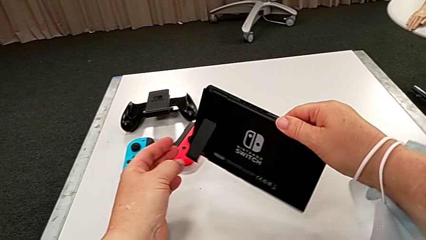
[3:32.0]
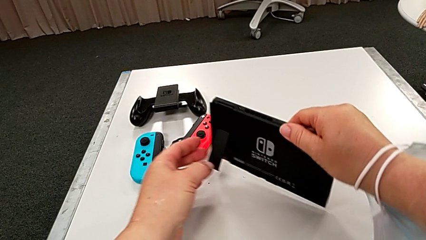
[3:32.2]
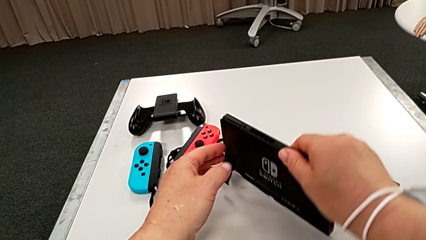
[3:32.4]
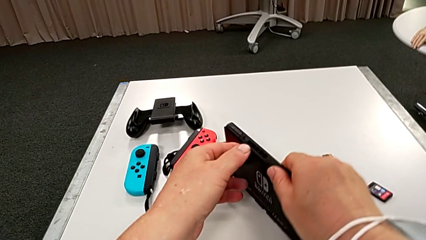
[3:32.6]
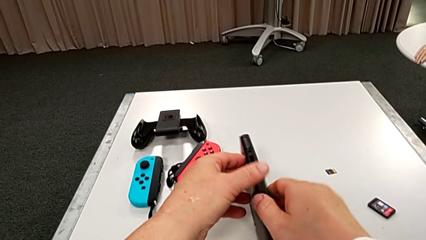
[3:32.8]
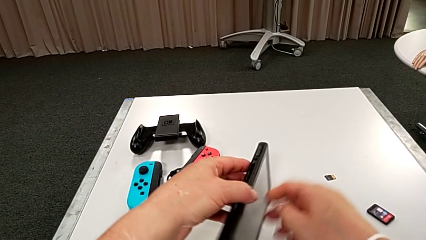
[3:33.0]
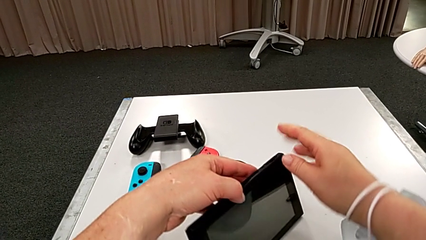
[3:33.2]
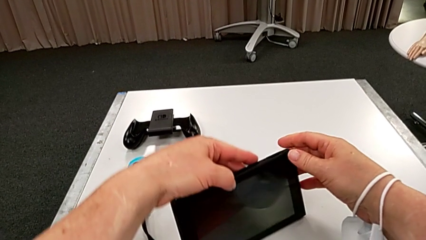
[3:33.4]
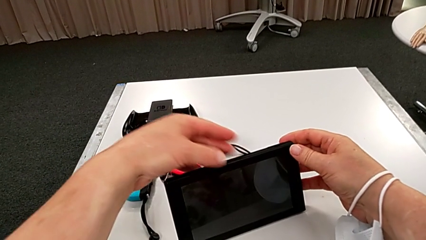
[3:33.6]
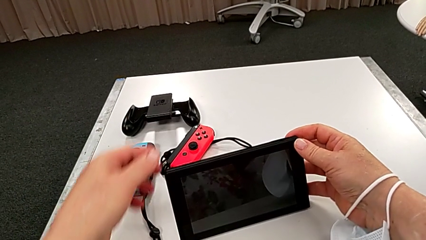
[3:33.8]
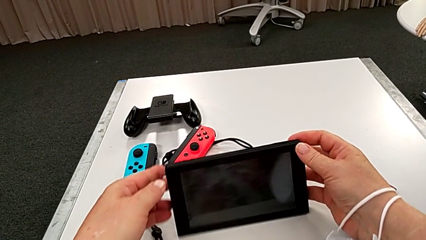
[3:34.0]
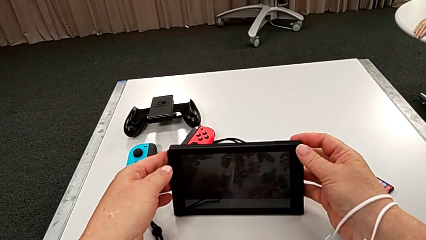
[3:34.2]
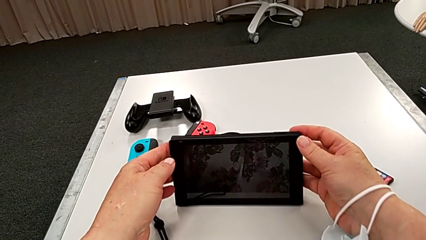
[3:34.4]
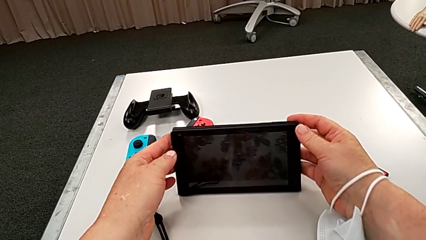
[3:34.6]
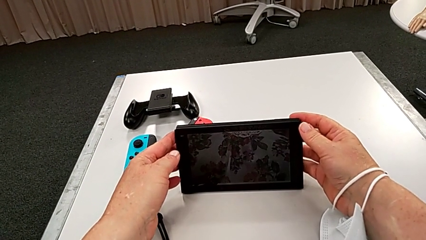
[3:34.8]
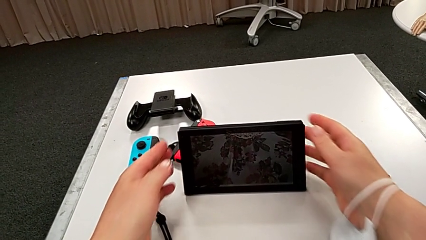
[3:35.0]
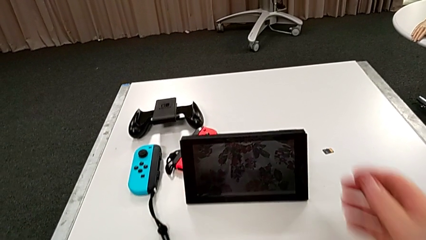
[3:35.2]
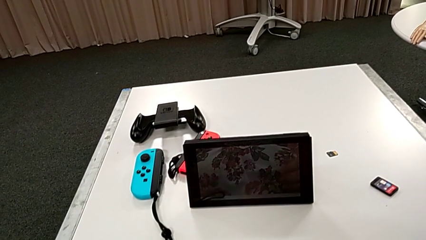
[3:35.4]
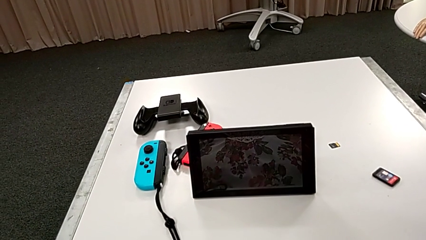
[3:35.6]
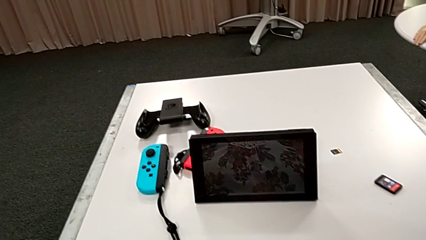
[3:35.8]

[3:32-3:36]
The camera wearer is standing the pad up on the table. They stand the Nintendo Switch.

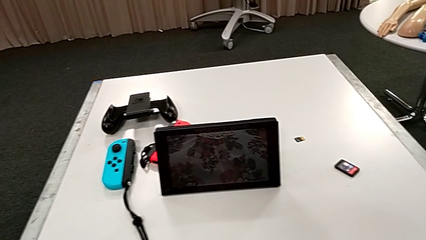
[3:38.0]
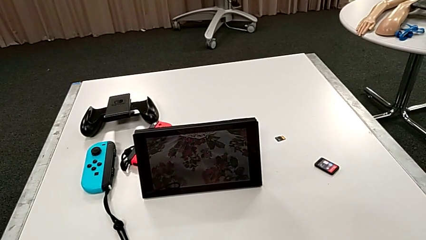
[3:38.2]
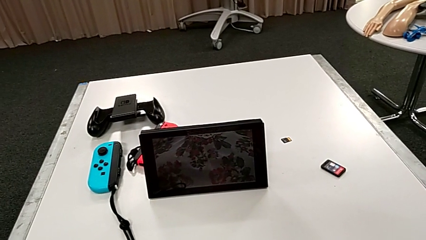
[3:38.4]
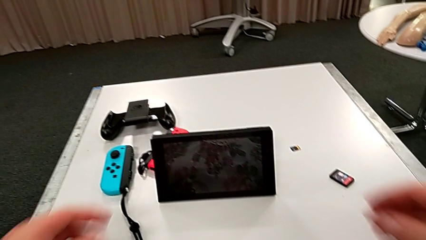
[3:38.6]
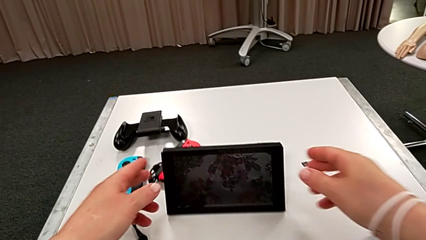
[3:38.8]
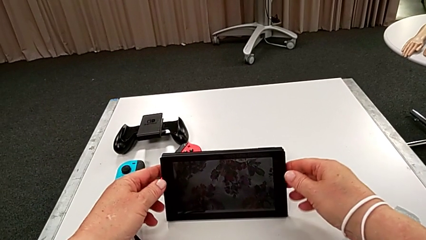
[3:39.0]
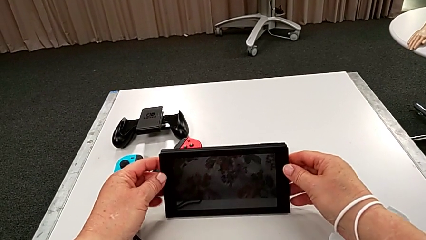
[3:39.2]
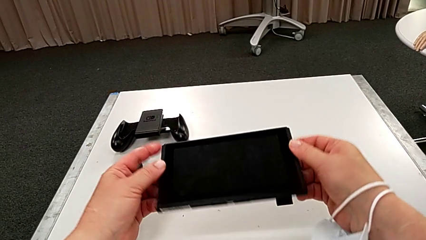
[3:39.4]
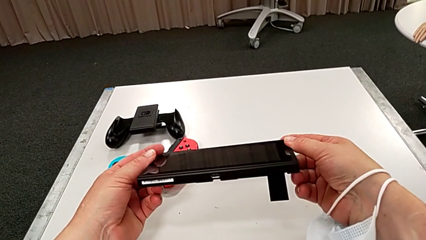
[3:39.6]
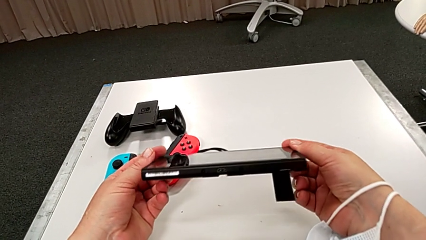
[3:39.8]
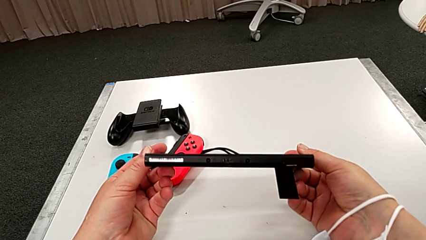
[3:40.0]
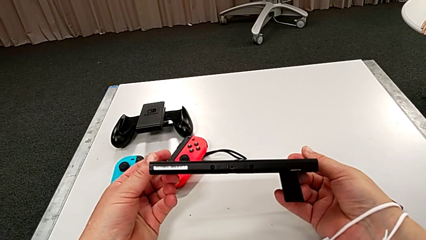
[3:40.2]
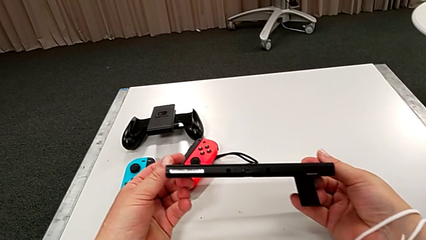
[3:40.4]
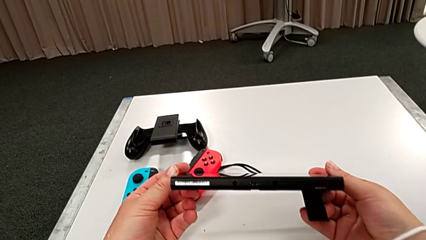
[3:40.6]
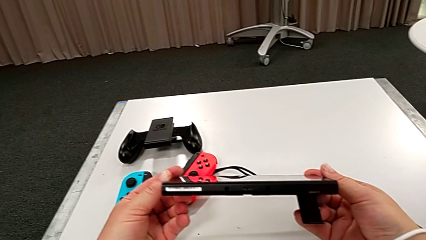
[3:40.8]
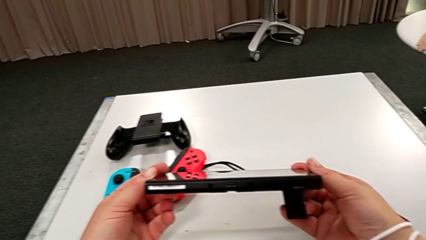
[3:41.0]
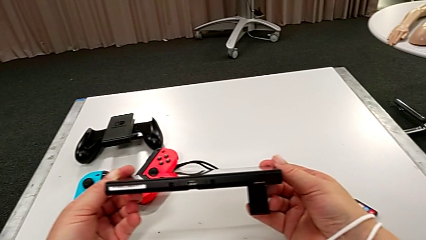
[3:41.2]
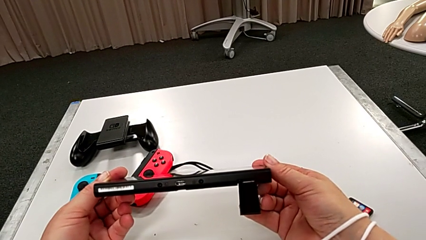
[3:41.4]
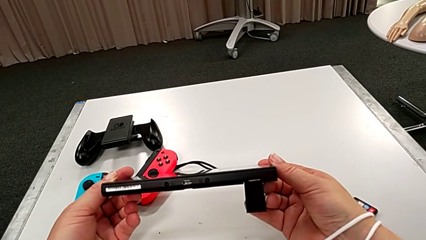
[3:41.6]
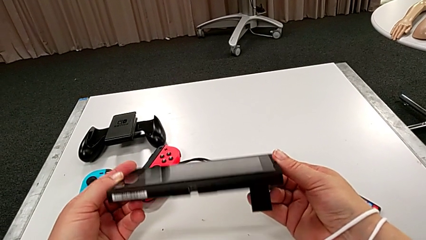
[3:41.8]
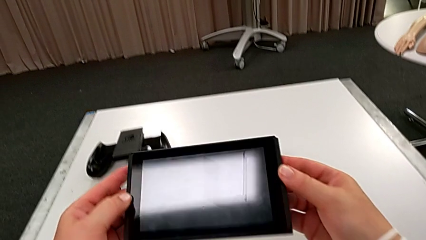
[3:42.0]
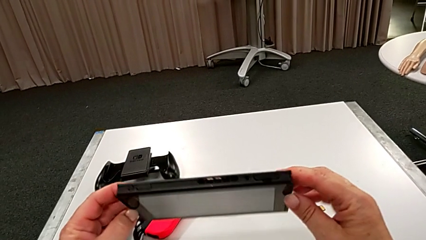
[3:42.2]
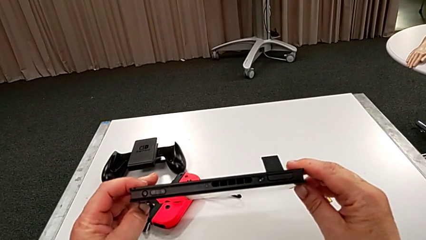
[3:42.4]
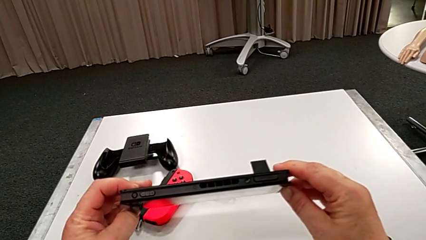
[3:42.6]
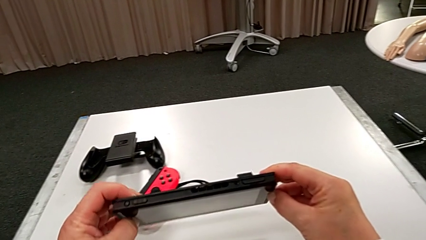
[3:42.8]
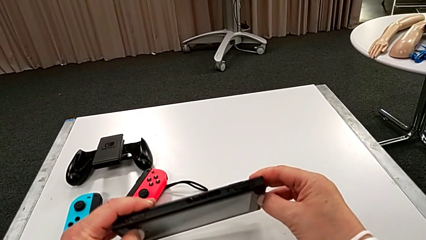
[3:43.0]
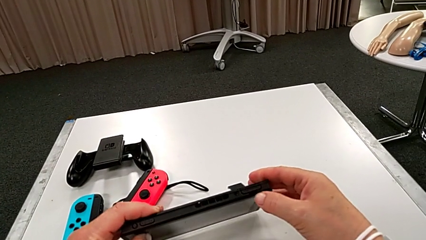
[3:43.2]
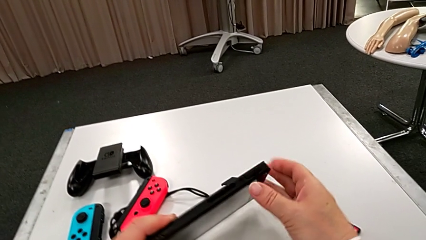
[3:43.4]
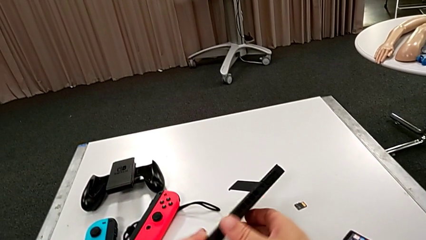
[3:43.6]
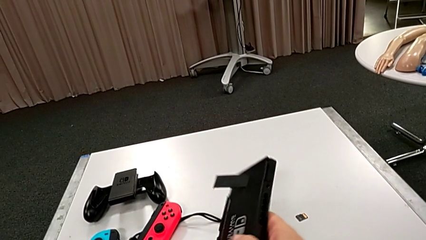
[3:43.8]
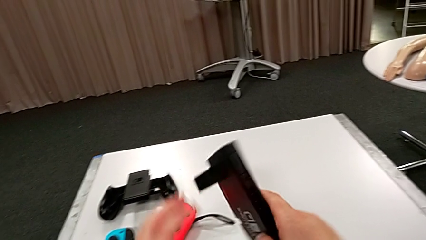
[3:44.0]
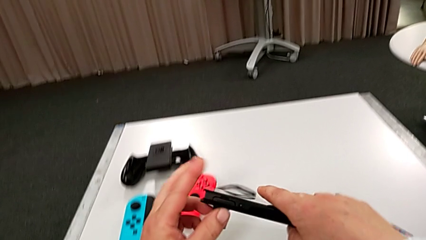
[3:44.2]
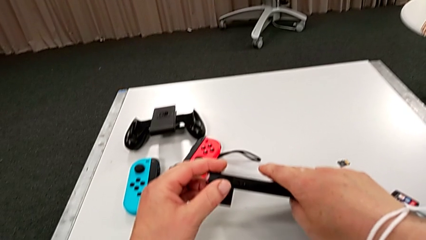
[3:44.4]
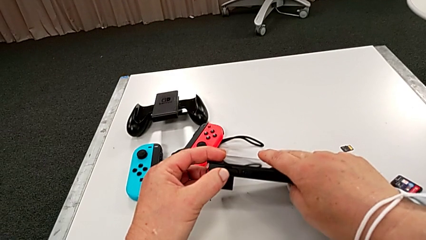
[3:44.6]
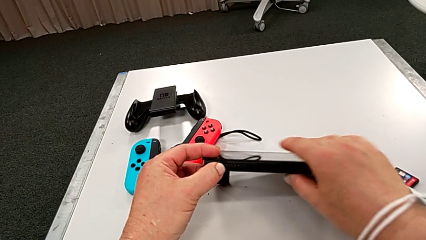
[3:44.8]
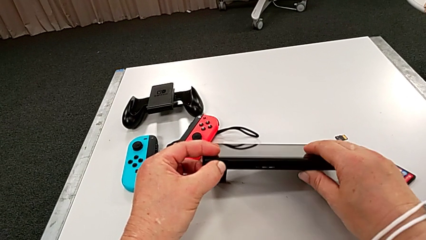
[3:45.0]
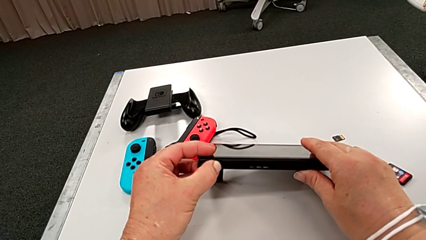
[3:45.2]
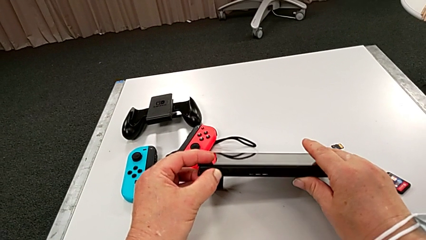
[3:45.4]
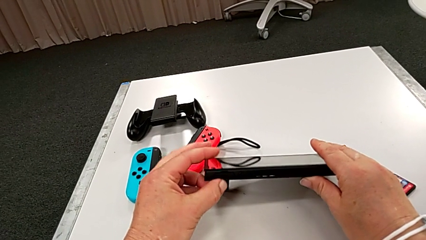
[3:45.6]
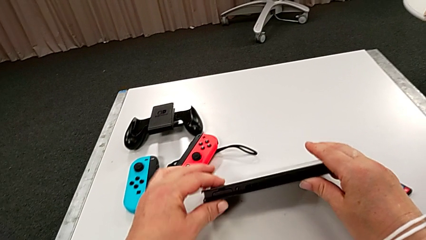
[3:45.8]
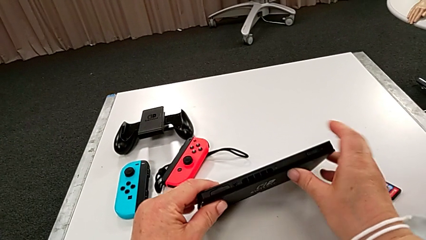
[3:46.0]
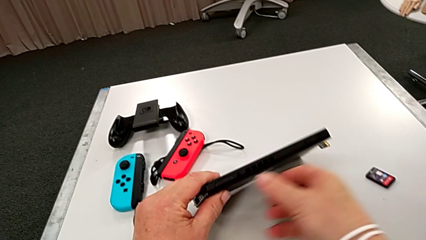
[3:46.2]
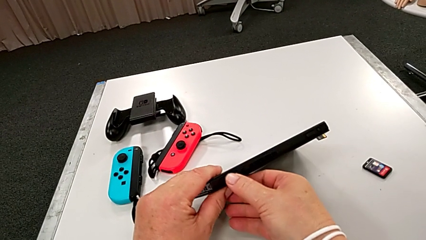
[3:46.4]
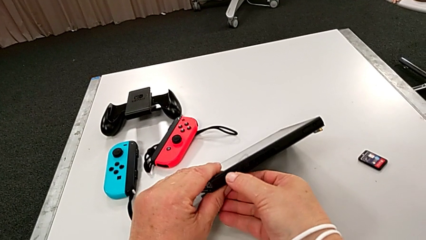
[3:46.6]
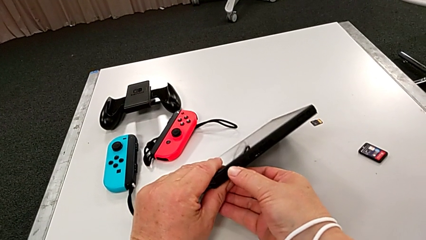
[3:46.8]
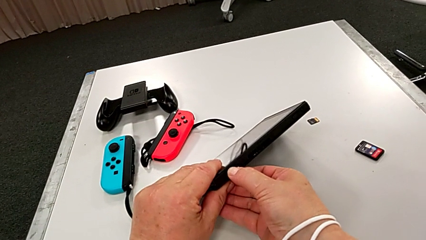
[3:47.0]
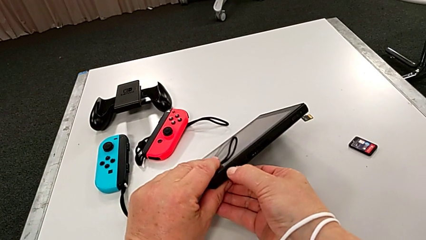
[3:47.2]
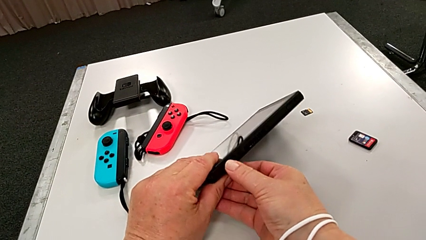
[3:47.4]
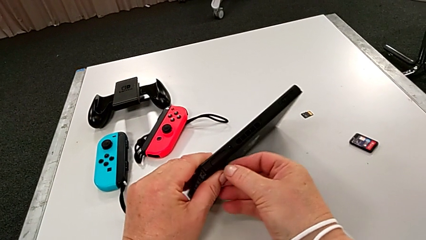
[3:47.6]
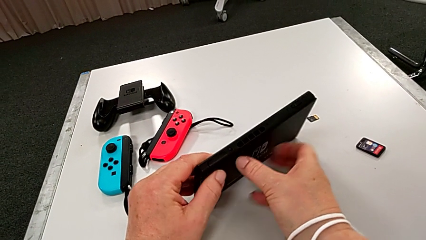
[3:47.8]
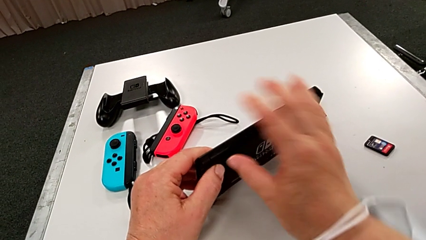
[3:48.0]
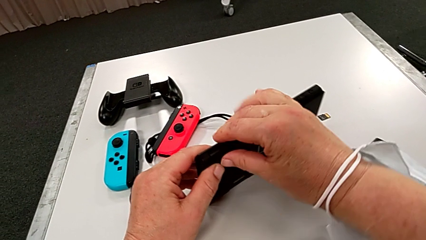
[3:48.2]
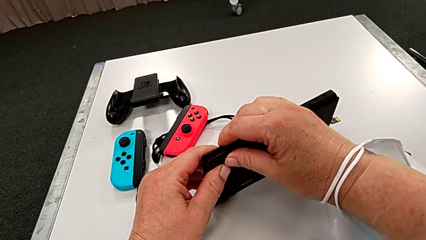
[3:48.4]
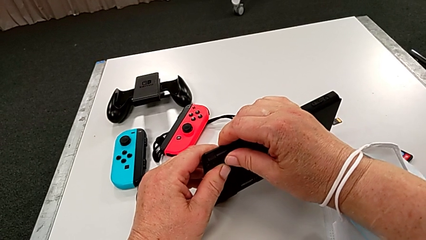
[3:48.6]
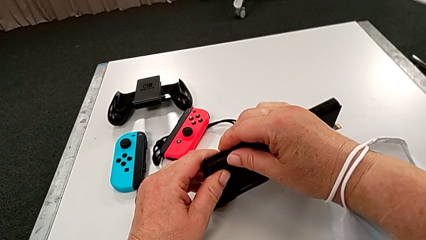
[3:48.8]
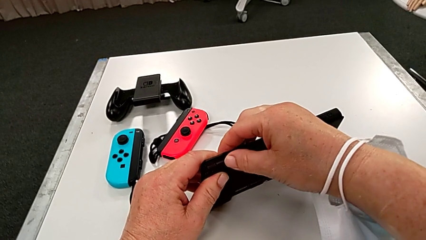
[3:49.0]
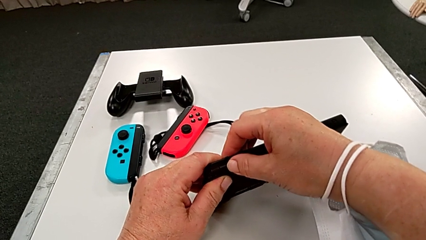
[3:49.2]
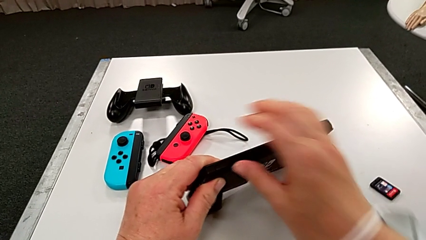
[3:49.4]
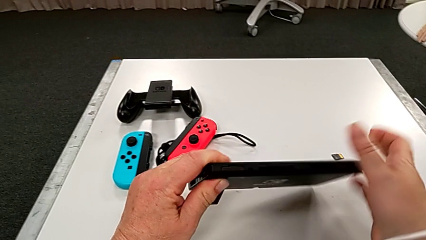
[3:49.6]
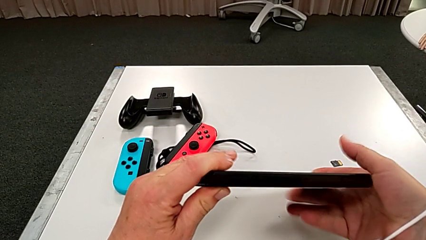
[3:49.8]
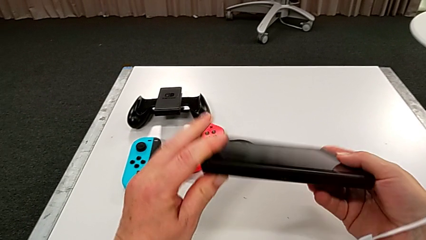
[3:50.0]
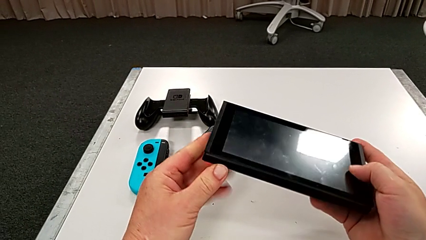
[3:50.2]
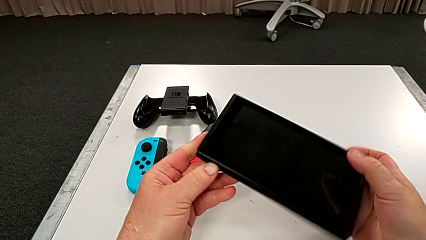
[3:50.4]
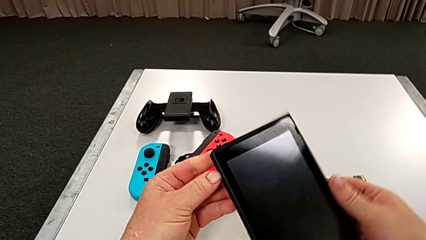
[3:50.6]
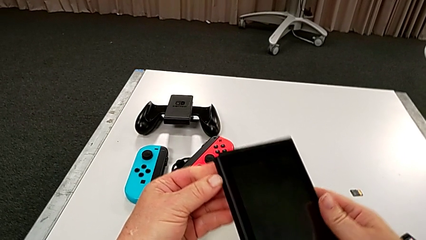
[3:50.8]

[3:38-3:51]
The camera wearer is changing a game card. They grab the Nintendo Switch and inspect it.
